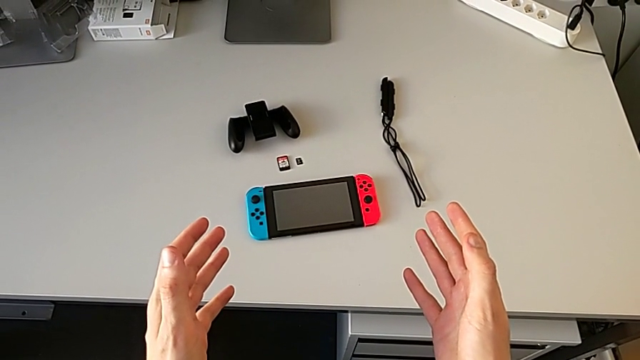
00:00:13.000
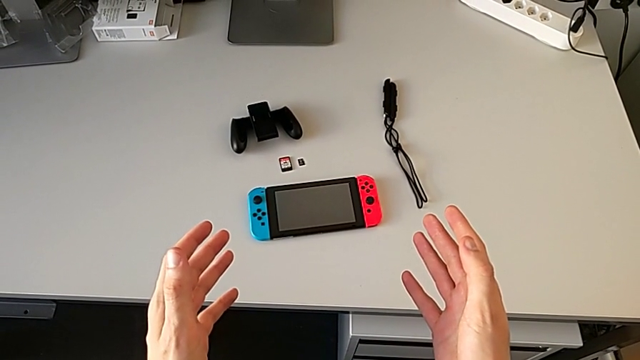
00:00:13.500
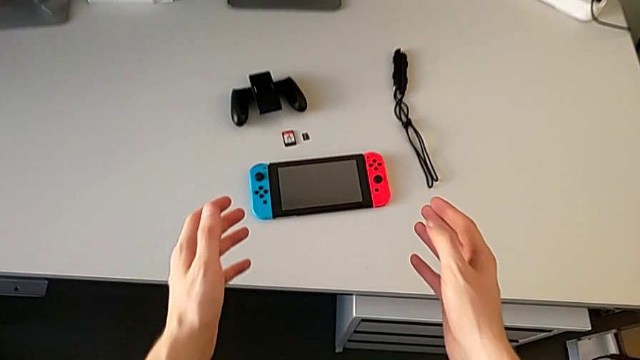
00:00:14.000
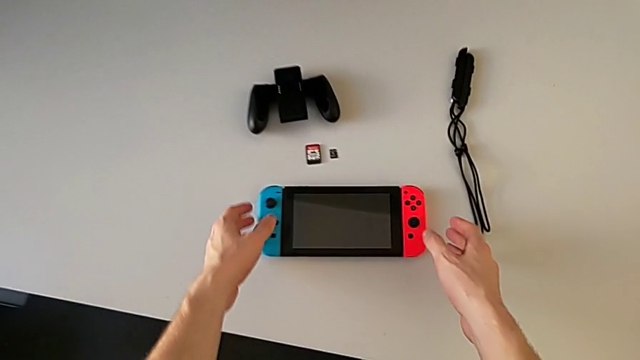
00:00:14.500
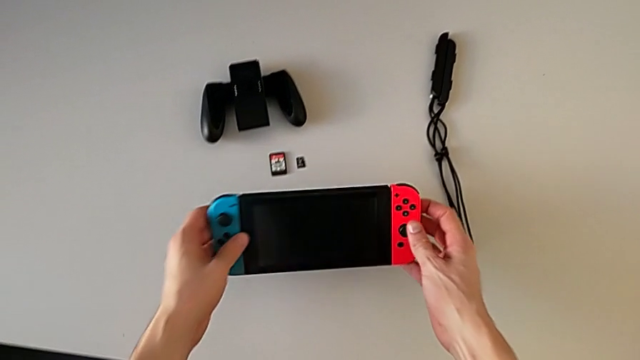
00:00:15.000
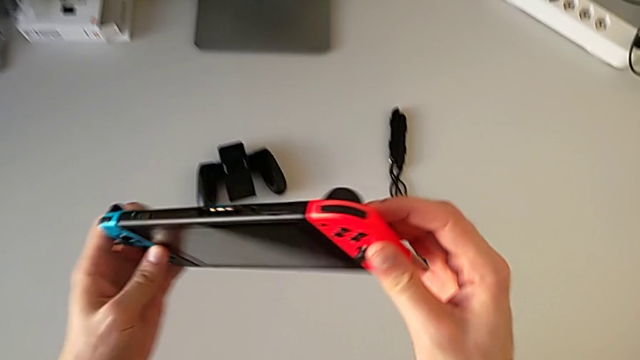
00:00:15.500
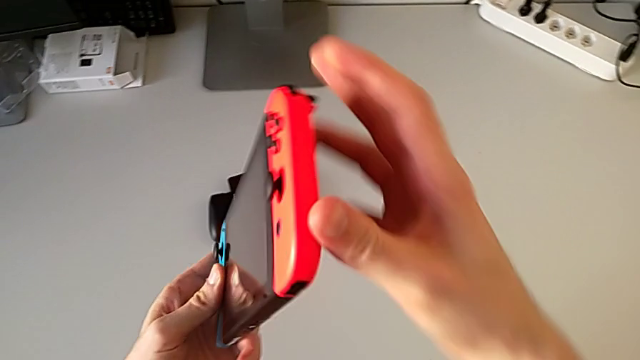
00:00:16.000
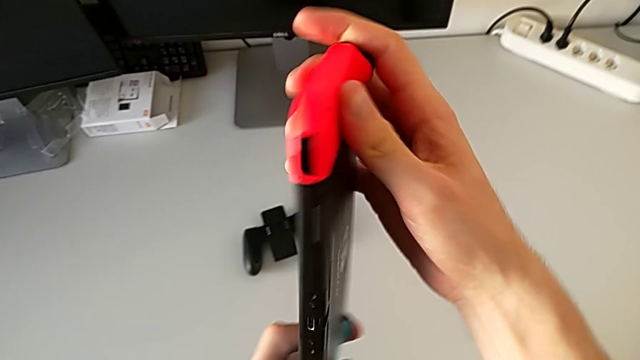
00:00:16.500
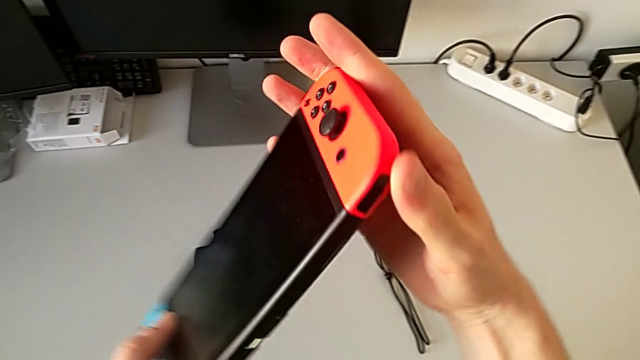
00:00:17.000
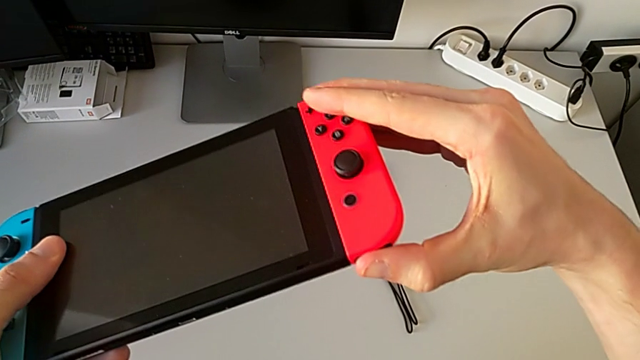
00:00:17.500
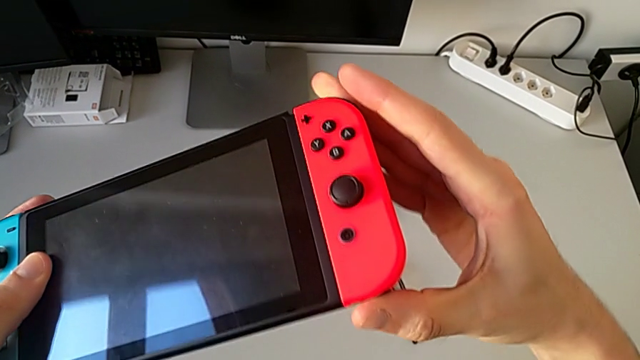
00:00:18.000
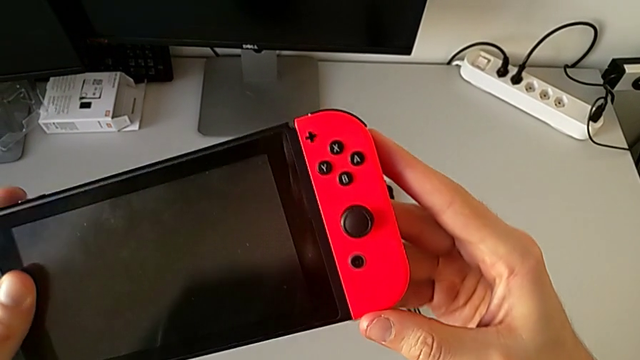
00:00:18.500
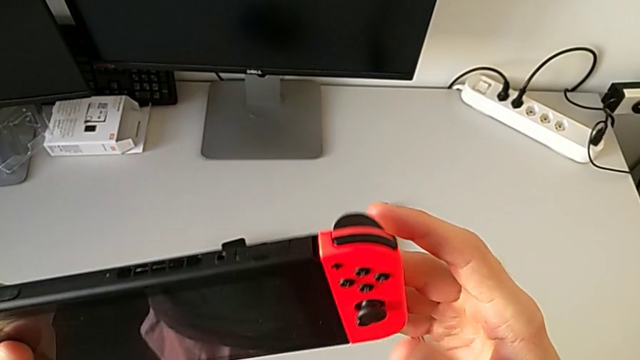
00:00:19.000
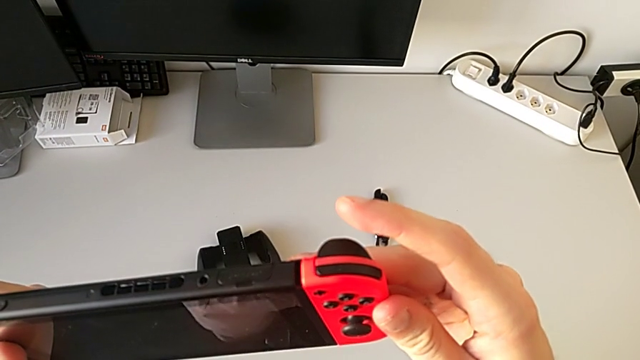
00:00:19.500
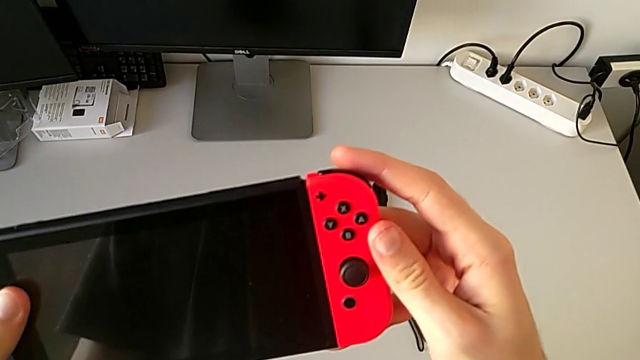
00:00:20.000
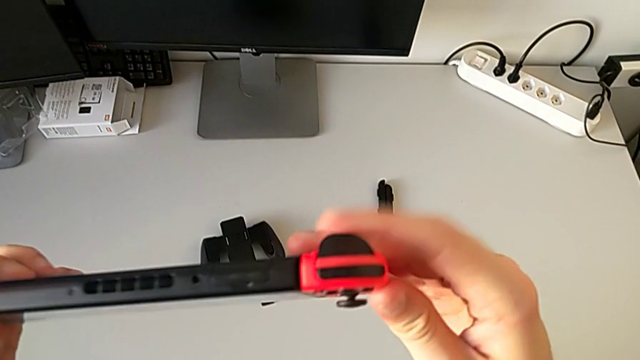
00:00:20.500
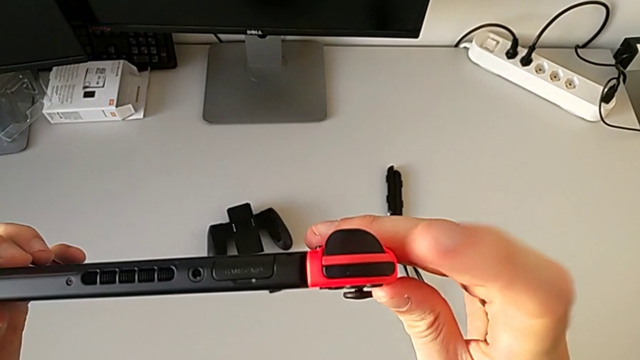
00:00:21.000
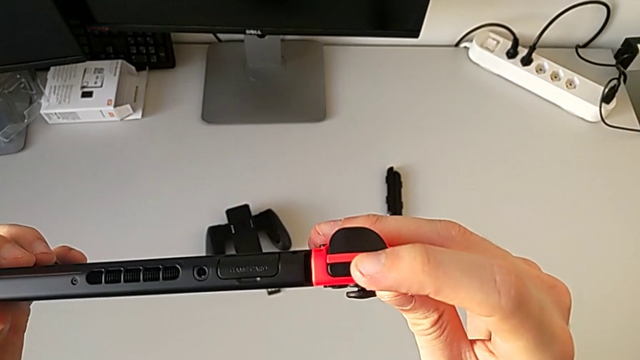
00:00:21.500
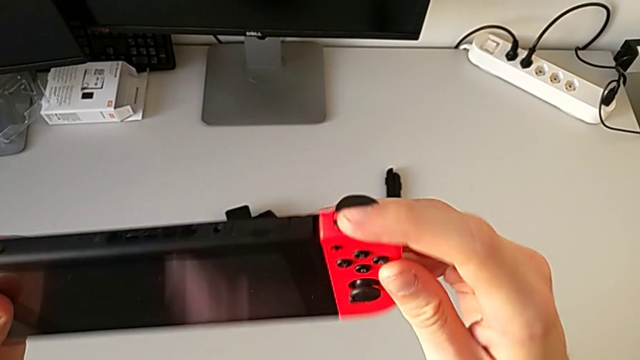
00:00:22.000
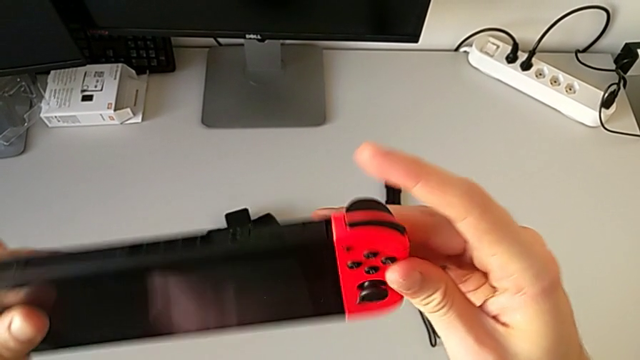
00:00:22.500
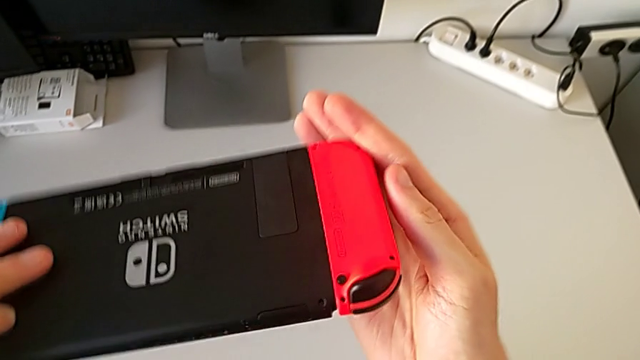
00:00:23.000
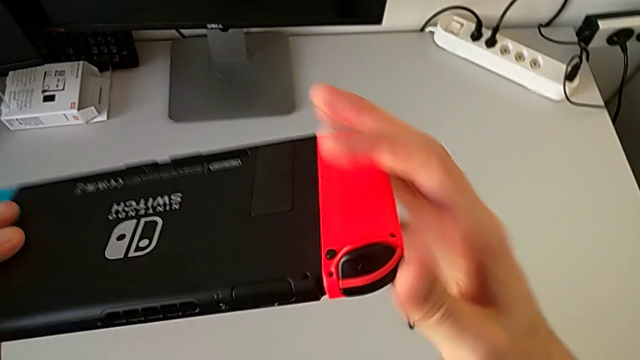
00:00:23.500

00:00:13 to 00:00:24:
The camera wearer is exchanging the Joy-Con controllers from handheld mode to the Joy-Con comfort grip. They grab the Nintendo Switch, inspect it, press the button and flip the Nintendo Switch.

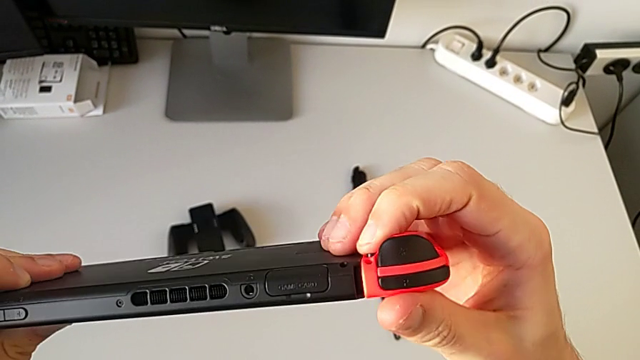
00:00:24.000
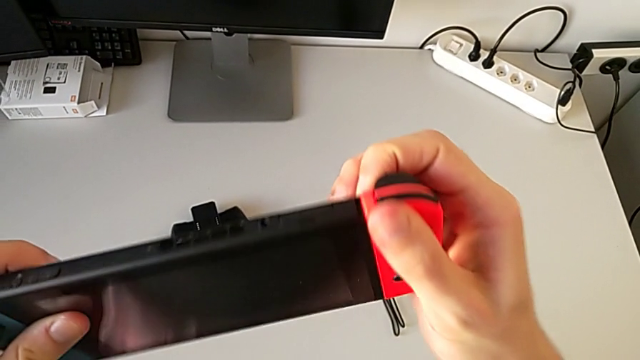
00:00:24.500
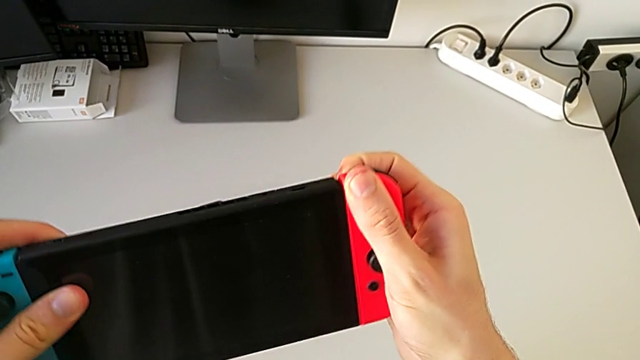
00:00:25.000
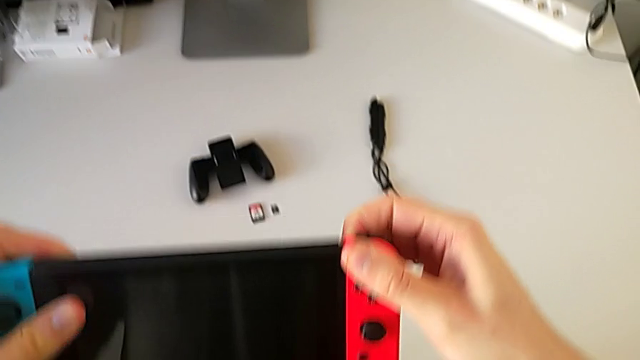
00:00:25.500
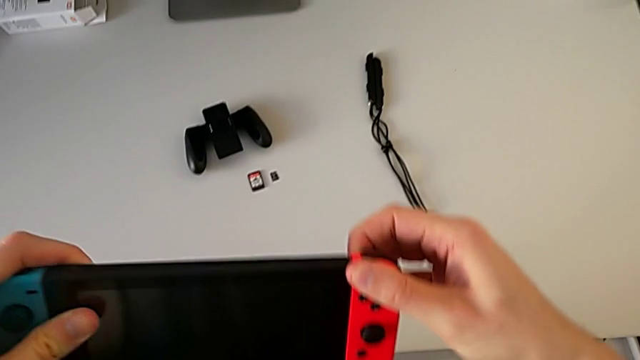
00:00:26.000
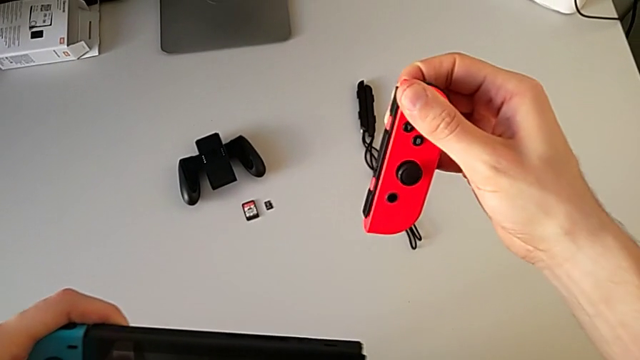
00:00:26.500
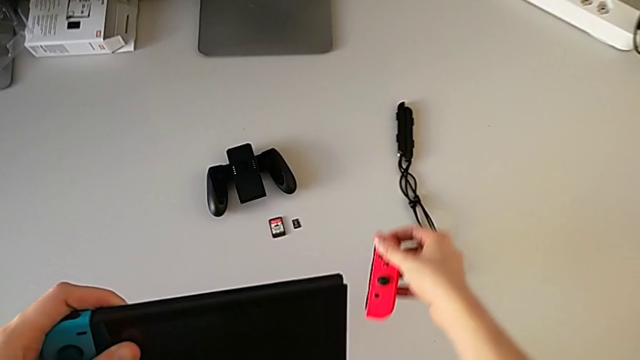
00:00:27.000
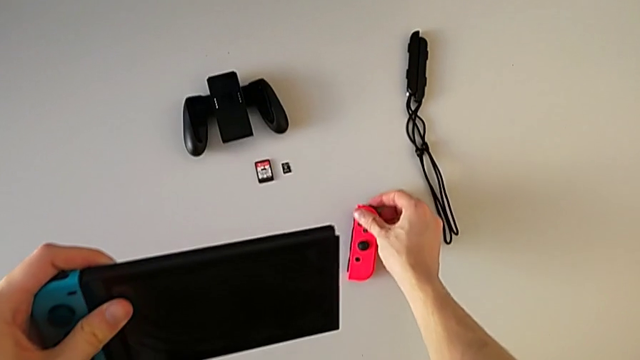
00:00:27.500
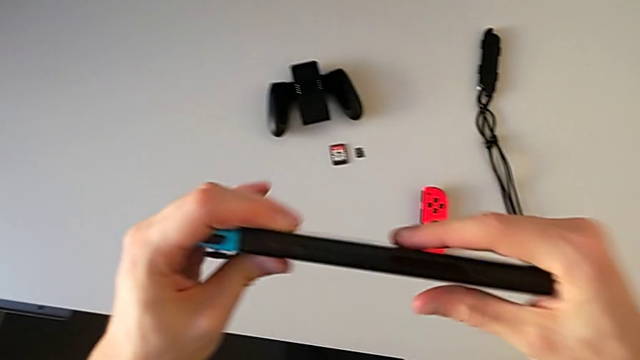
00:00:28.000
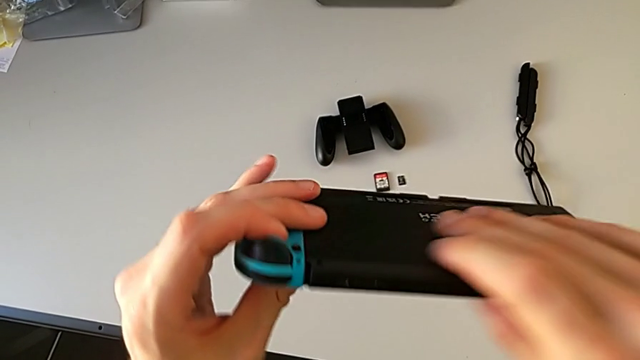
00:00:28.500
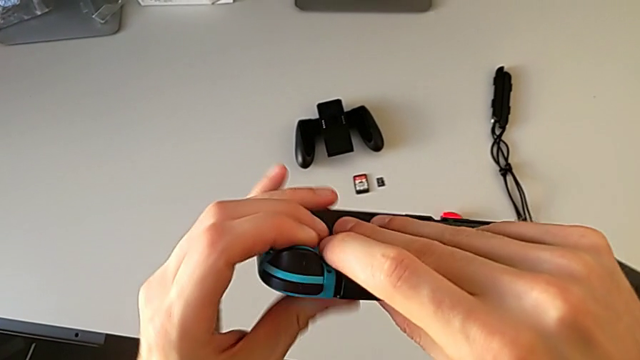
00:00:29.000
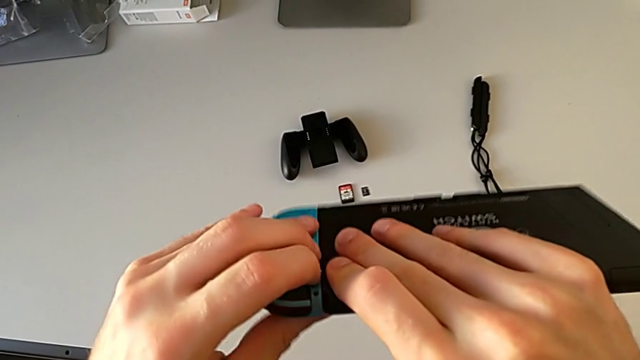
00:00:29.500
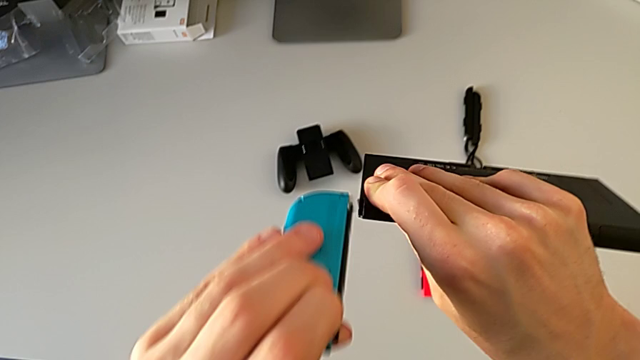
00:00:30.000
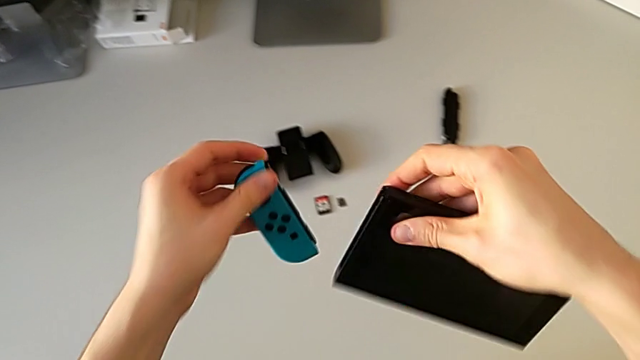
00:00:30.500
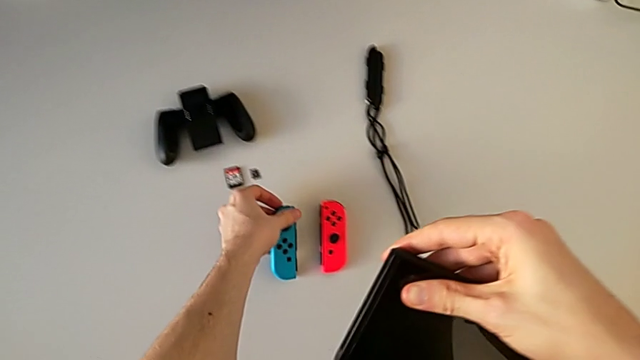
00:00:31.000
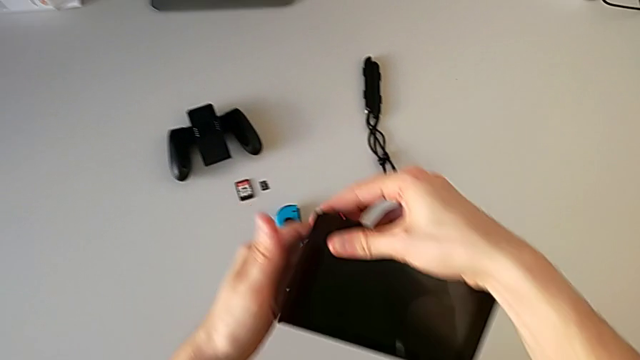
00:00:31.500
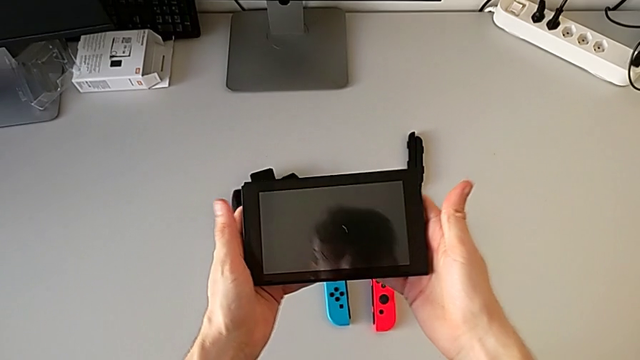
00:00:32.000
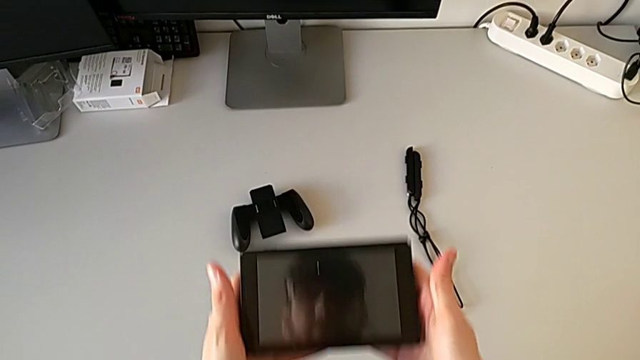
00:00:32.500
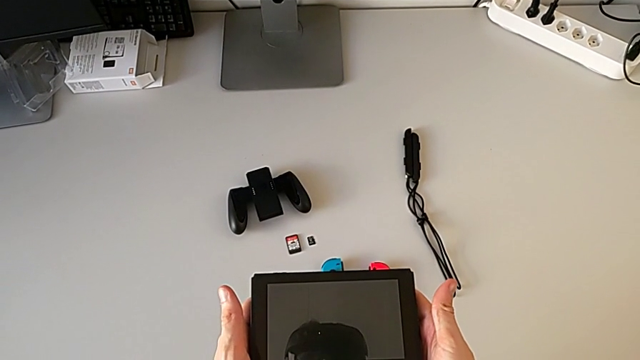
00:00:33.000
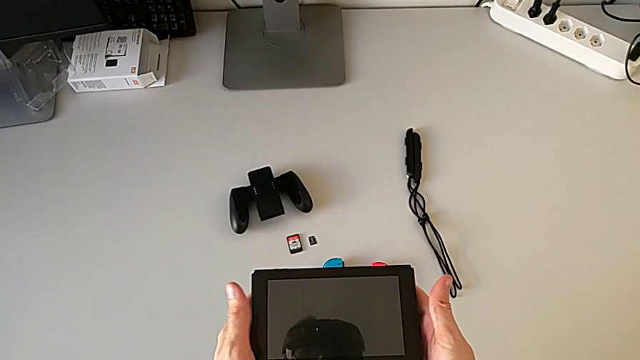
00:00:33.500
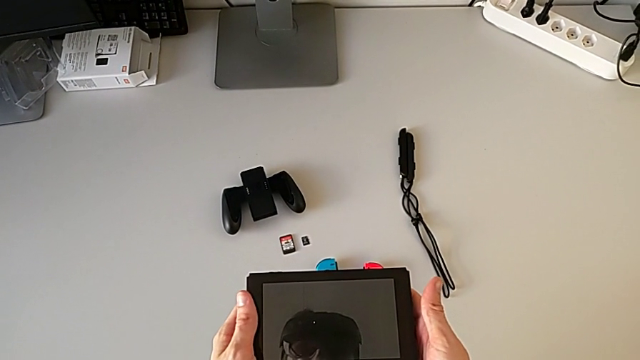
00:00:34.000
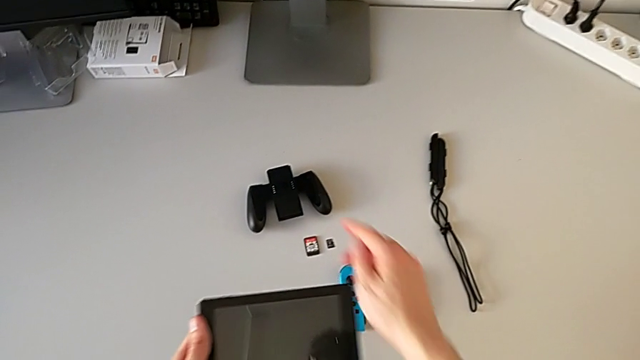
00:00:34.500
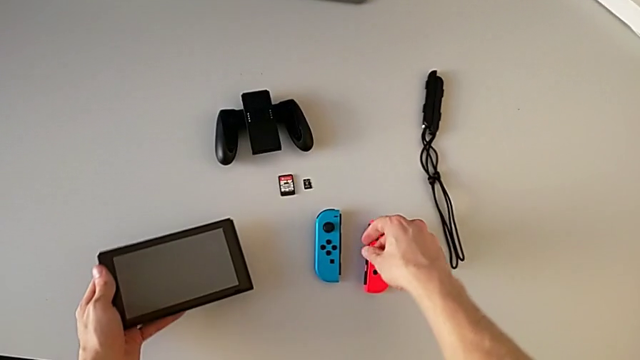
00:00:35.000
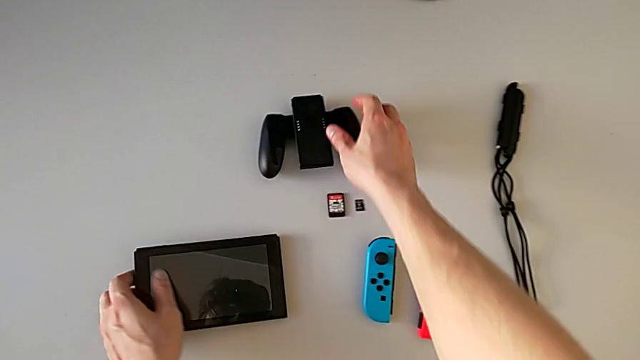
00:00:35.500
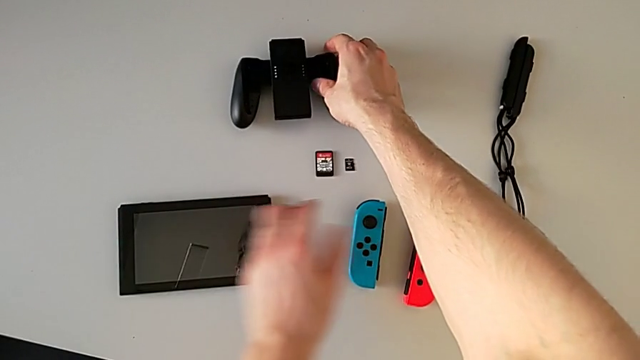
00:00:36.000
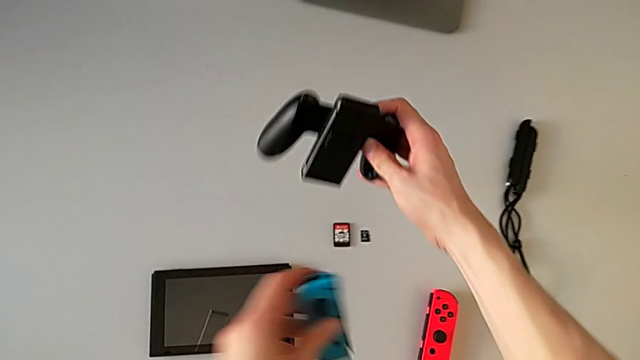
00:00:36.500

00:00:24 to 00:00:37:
The camera wearer is exchanging the Joy-Con controllers from handheld mode to the Joy-Con comfort grip. They press the button, withdraw the red Joy-Con controller, withdraw the blue Joy-Con controller and grab the black comfort grip.
